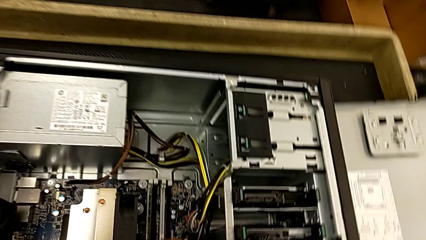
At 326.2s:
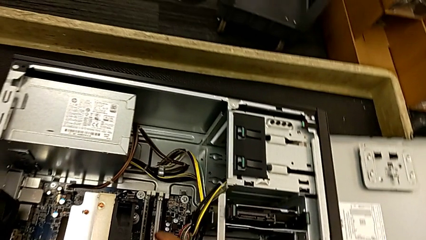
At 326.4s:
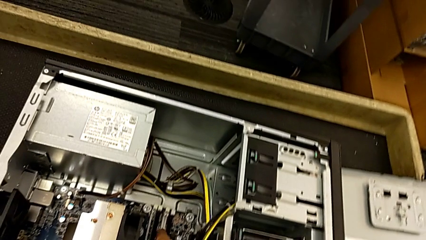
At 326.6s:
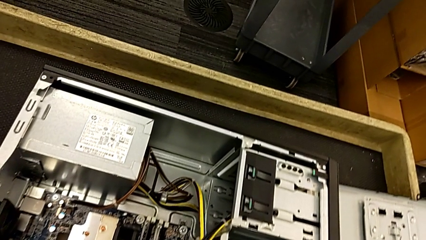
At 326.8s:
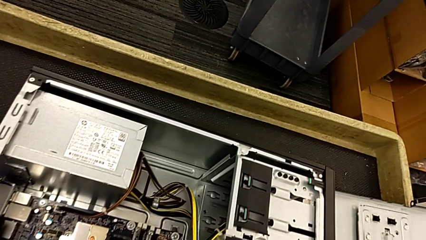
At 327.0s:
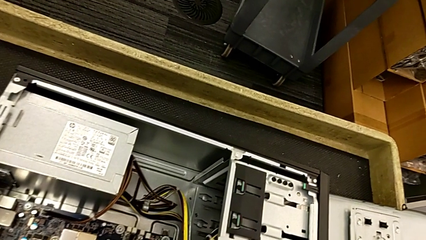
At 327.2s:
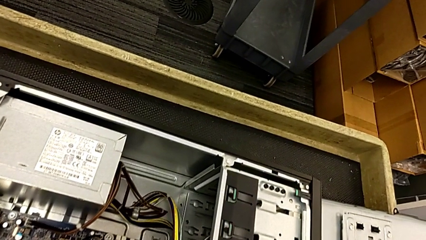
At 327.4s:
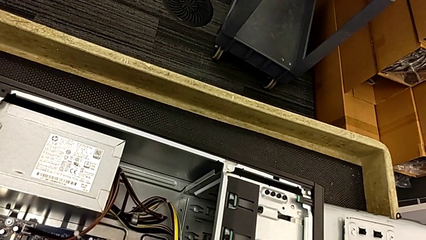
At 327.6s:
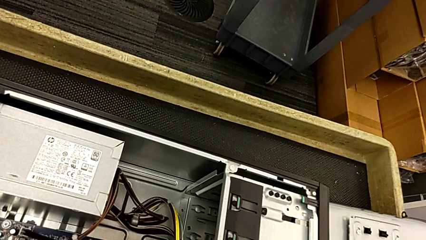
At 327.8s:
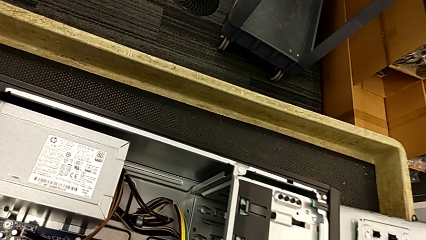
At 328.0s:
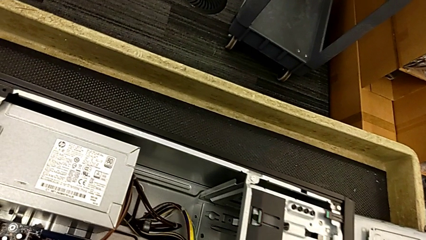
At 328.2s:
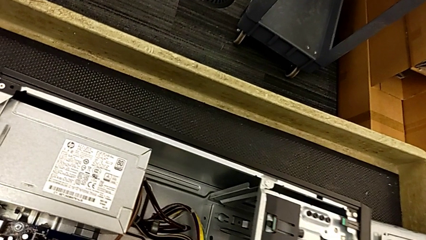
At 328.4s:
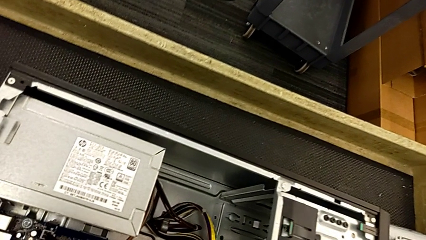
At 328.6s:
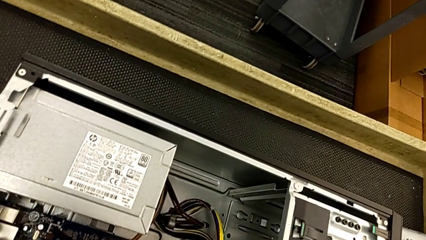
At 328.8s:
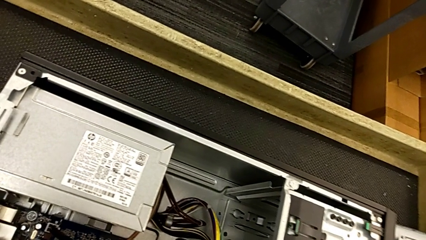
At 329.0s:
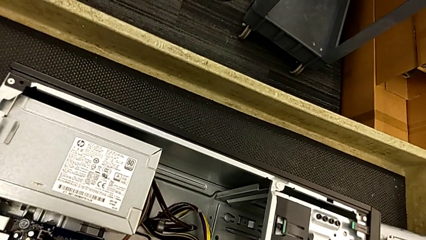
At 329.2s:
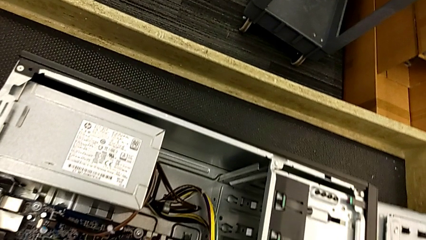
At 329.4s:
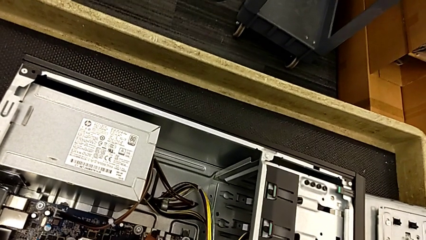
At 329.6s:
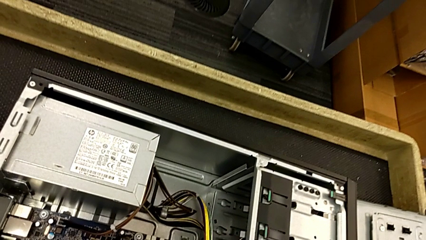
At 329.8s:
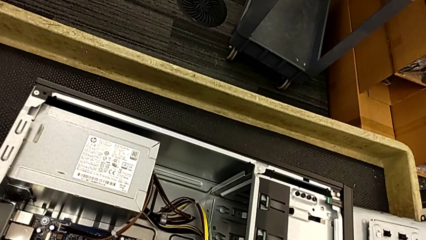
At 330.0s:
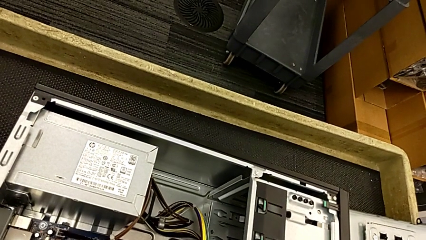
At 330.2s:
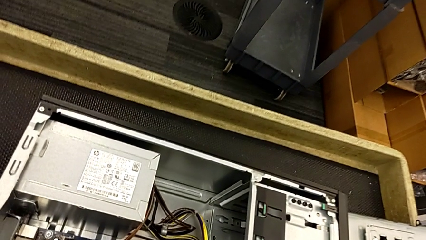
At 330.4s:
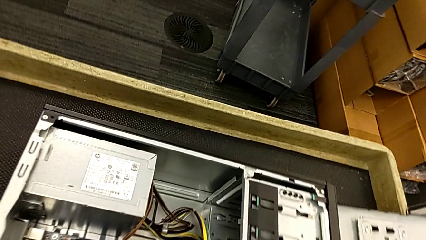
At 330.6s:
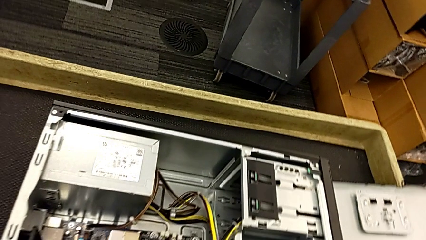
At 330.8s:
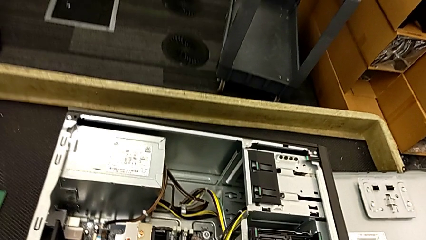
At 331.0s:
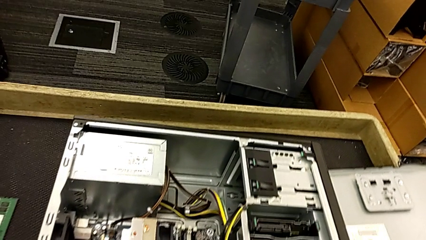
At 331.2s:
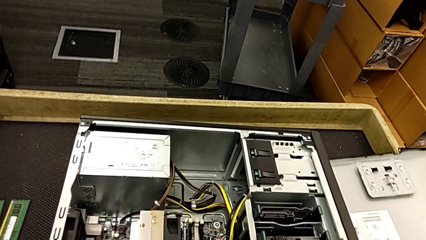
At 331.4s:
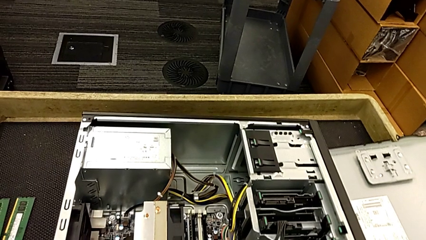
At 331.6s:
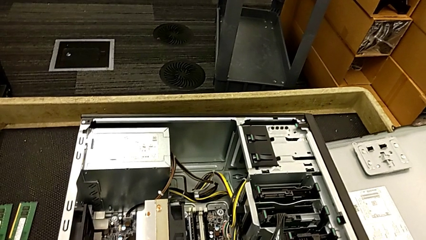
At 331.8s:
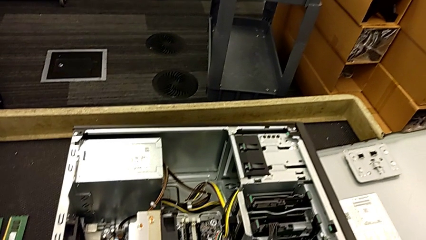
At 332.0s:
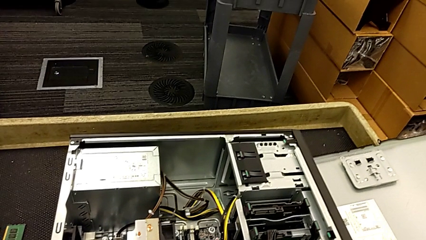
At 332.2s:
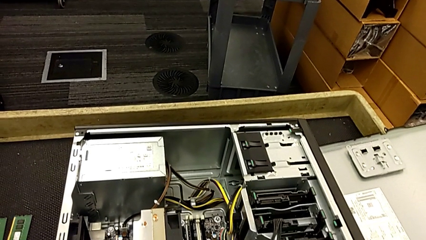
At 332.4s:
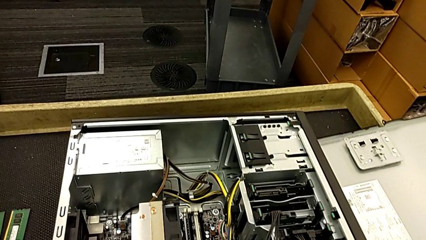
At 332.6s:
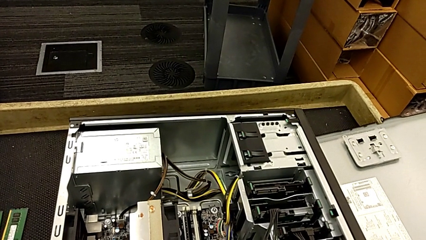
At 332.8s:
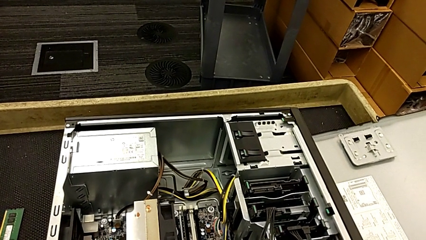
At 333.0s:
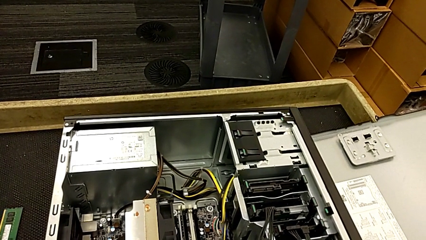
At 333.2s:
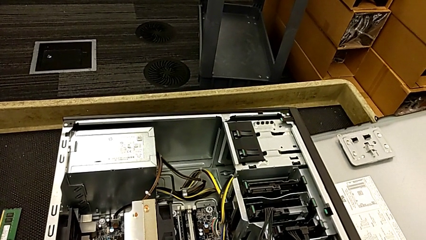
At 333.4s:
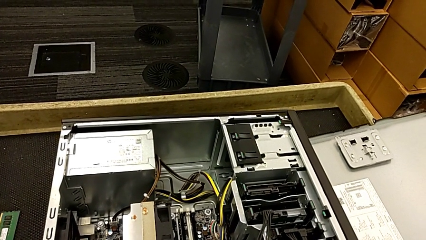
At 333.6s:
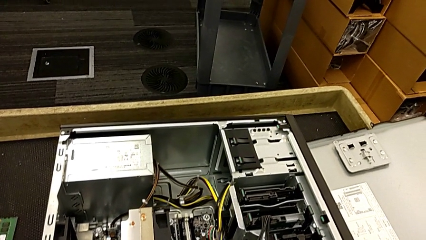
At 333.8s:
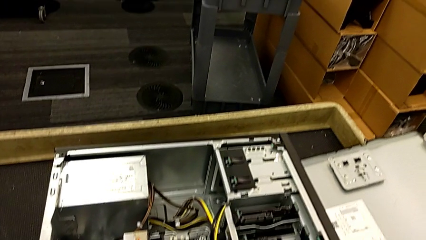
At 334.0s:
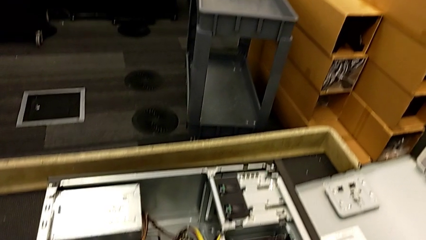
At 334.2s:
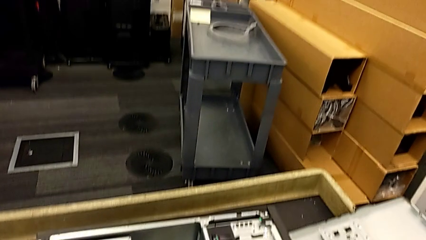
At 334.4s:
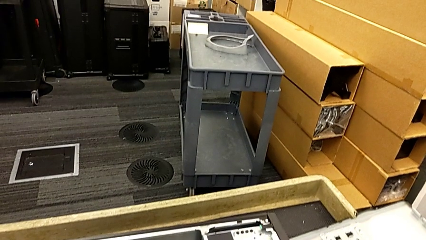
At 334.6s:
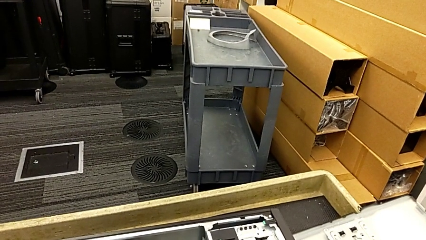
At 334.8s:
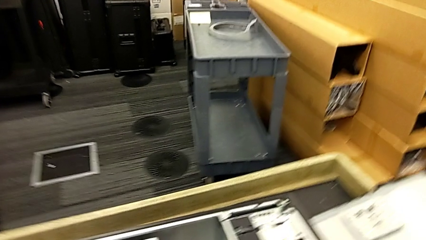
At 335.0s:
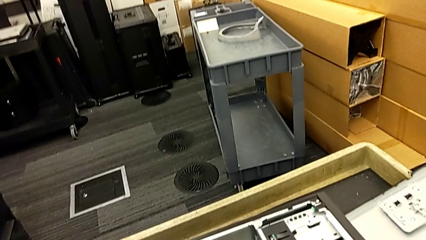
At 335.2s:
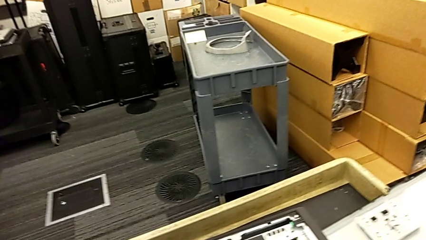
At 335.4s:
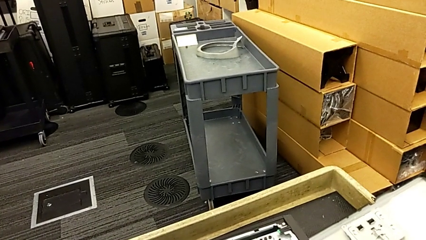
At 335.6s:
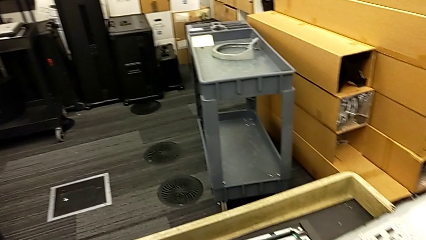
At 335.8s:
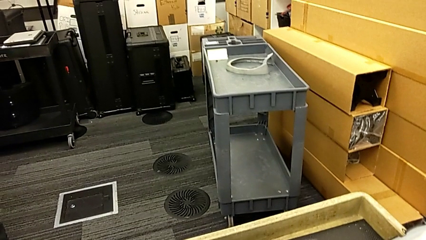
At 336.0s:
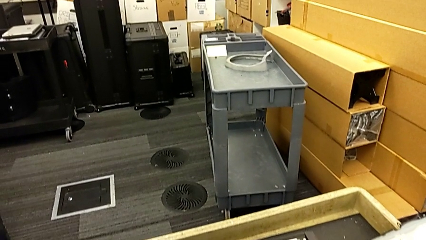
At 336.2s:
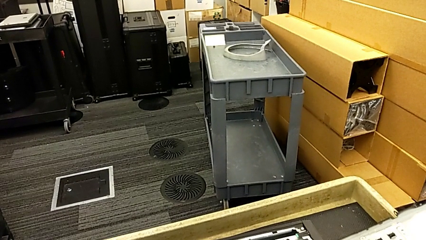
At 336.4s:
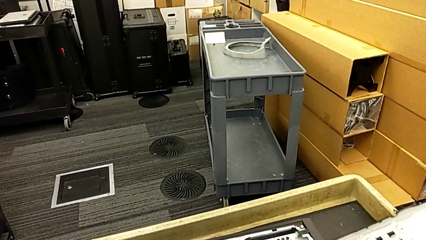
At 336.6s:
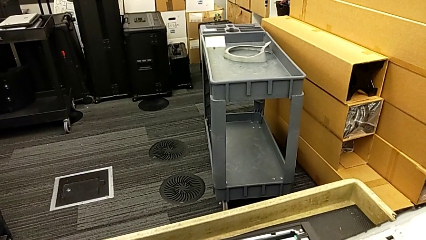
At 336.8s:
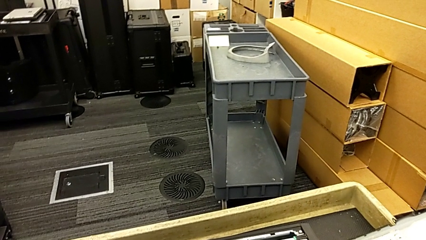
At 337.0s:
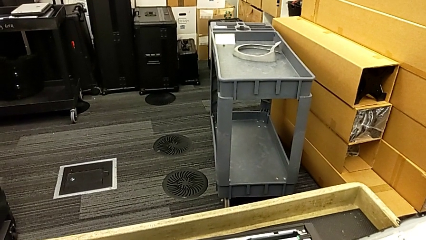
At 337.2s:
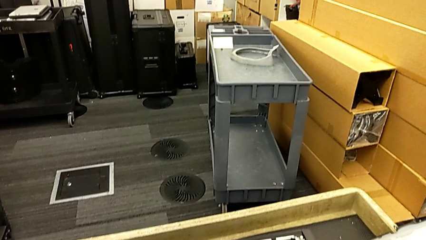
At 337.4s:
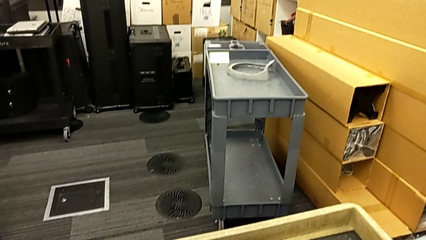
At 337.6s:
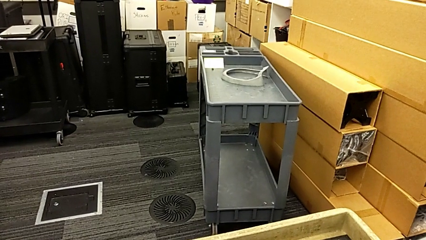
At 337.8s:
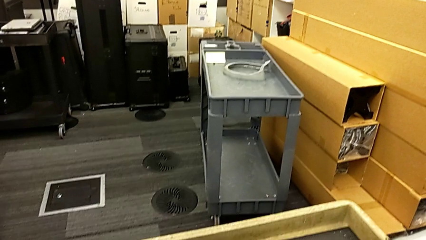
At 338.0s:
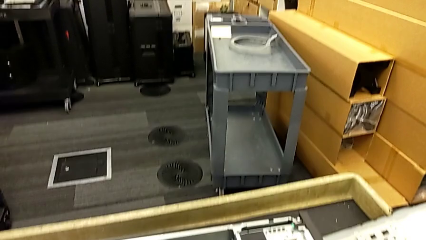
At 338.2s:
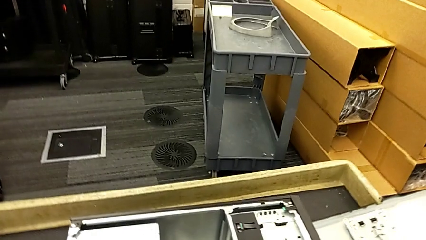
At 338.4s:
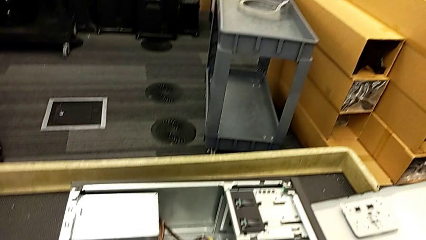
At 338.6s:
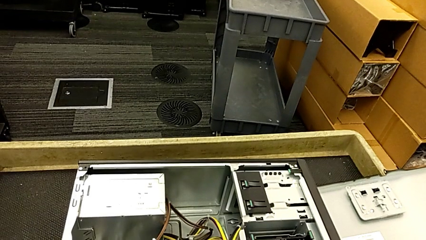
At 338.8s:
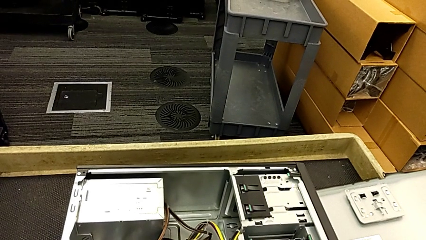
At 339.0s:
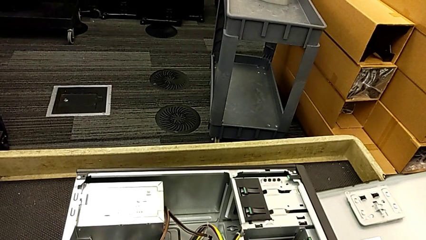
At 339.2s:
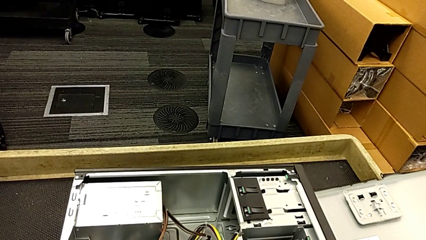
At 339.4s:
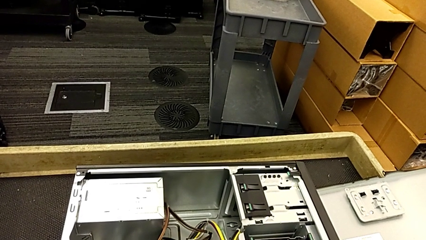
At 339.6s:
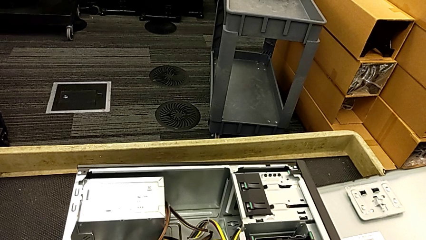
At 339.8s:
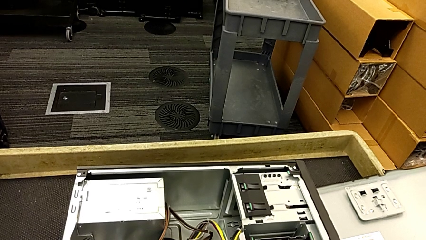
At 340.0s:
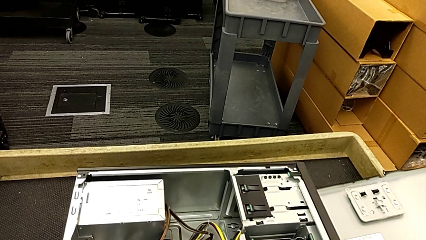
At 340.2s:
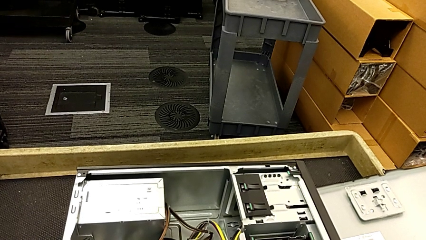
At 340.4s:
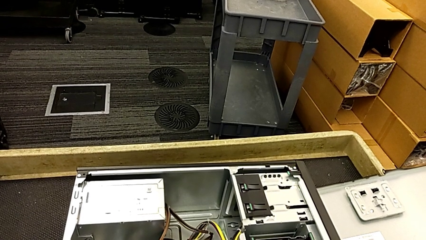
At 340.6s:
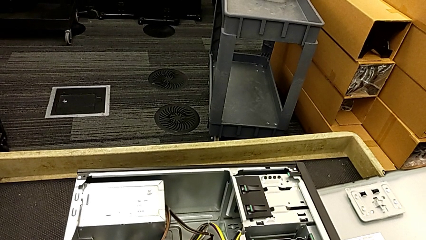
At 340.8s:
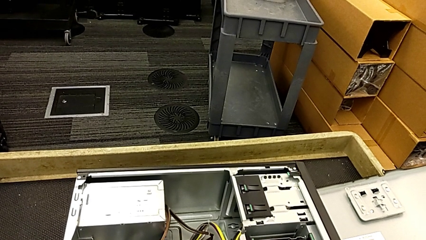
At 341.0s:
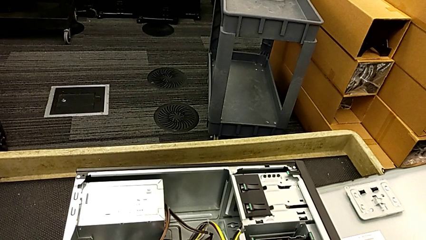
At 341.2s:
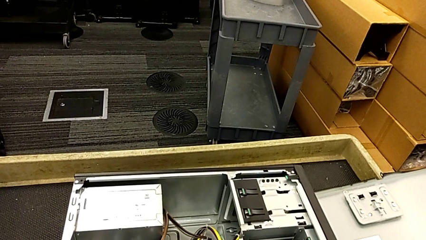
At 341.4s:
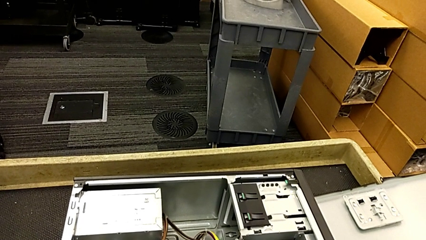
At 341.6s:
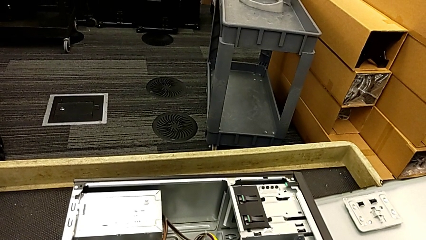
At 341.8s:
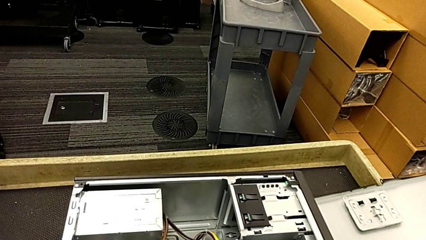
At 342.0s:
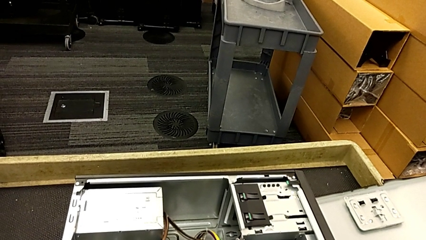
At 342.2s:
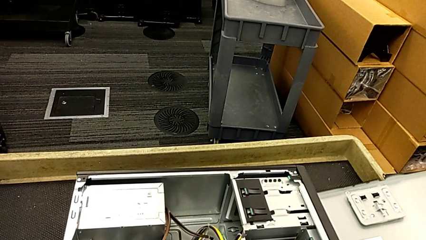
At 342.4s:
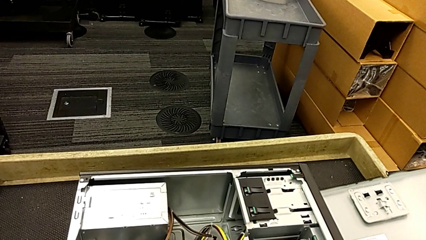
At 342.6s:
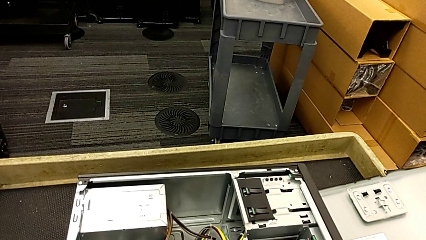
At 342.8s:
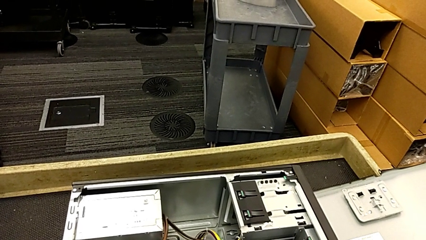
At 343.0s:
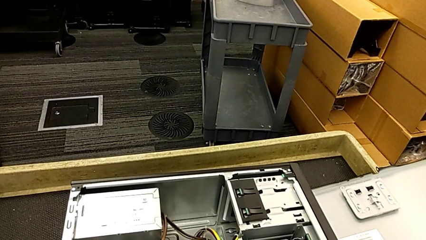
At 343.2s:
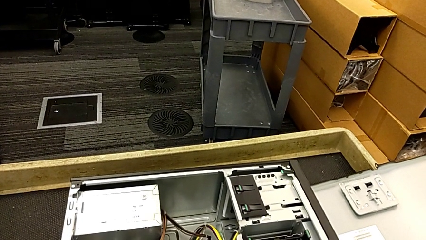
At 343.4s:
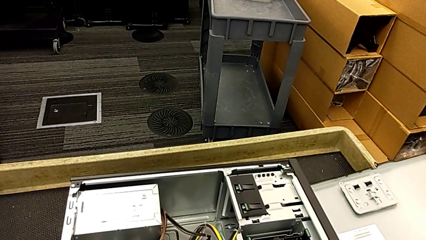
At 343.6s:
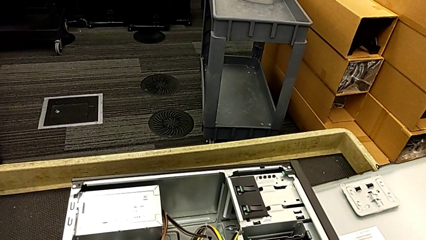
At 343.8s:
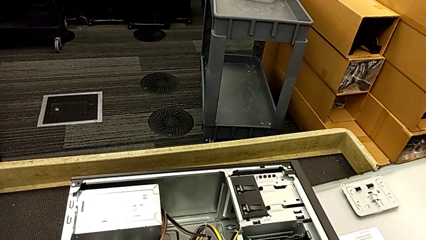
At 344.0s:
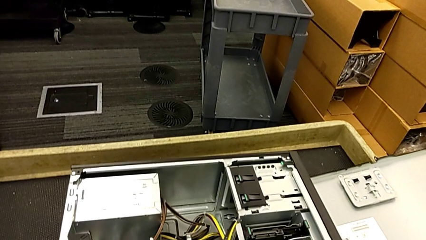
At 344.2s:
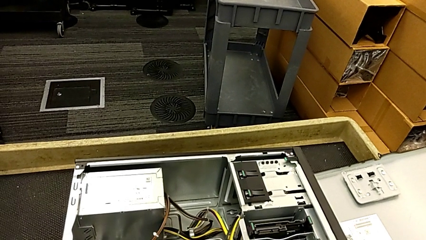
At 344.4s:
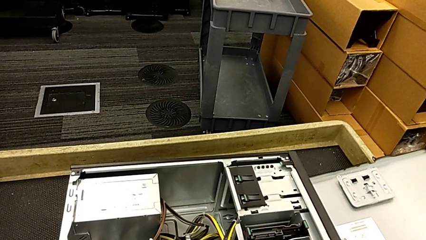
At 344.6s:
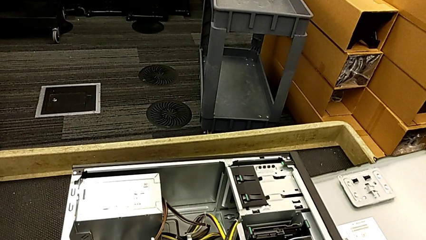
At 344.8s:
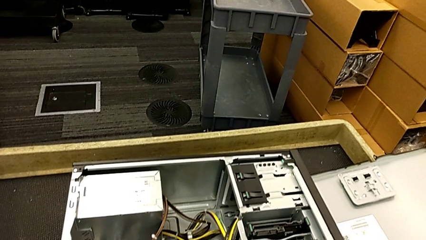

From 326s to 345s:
The camera wearer inserts the RAM into the RAM tabs.
